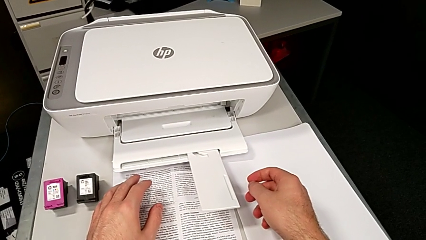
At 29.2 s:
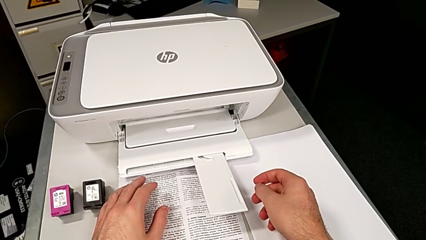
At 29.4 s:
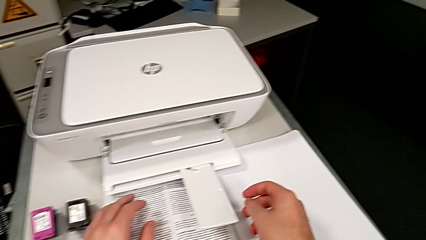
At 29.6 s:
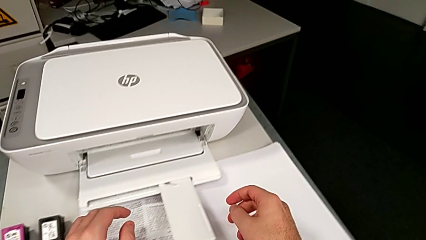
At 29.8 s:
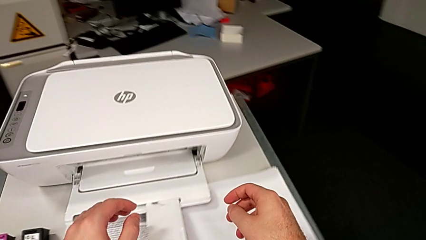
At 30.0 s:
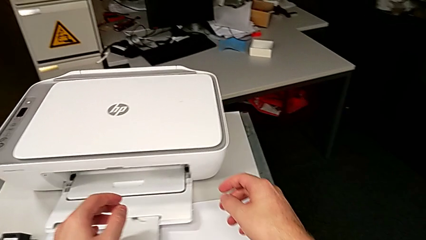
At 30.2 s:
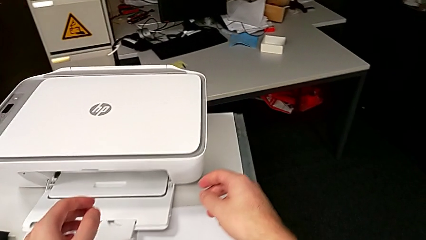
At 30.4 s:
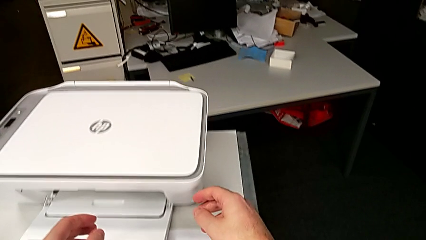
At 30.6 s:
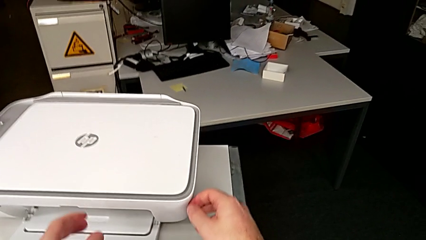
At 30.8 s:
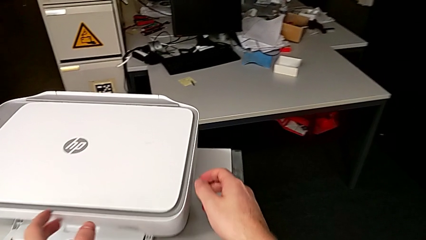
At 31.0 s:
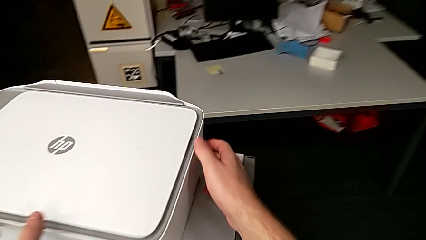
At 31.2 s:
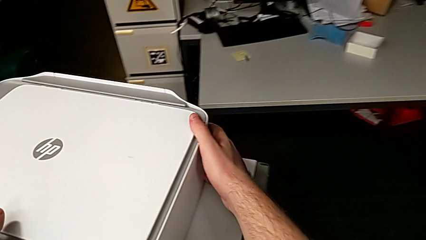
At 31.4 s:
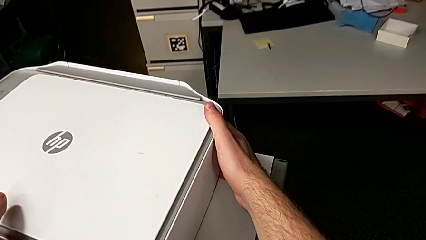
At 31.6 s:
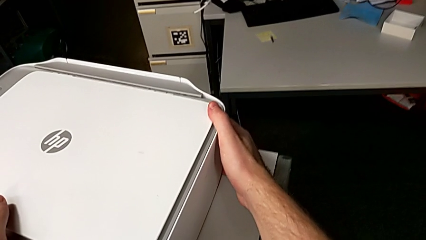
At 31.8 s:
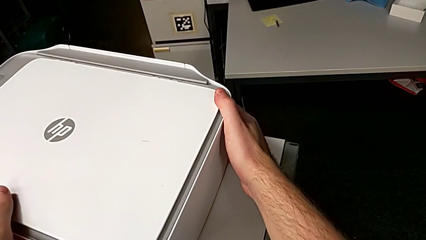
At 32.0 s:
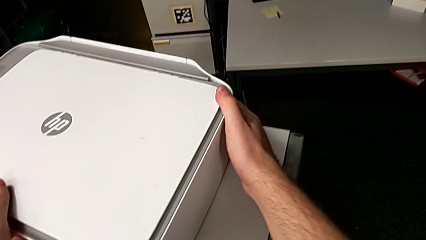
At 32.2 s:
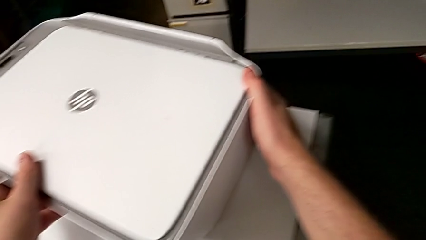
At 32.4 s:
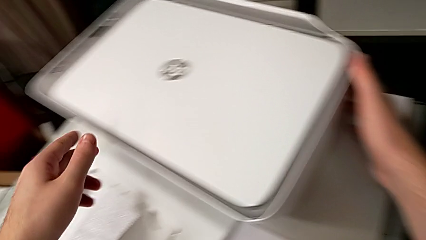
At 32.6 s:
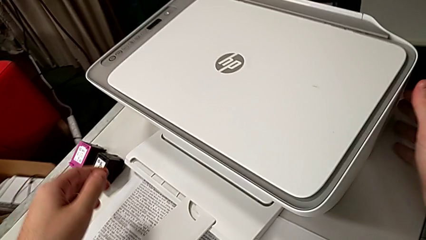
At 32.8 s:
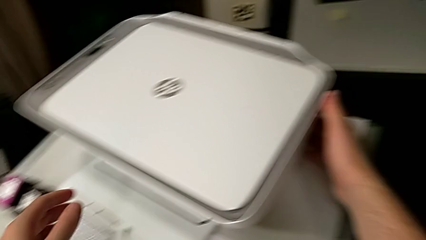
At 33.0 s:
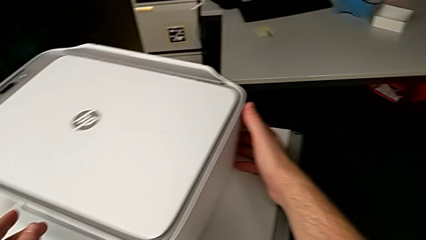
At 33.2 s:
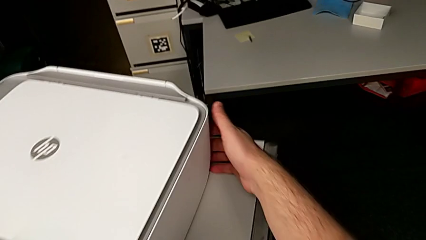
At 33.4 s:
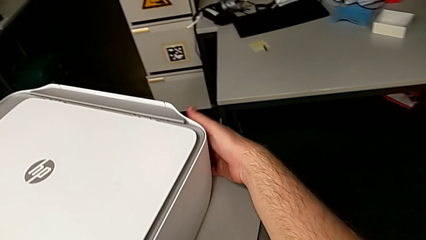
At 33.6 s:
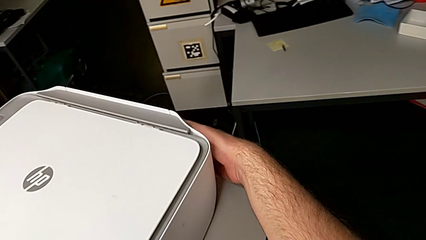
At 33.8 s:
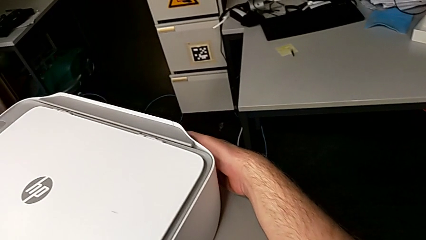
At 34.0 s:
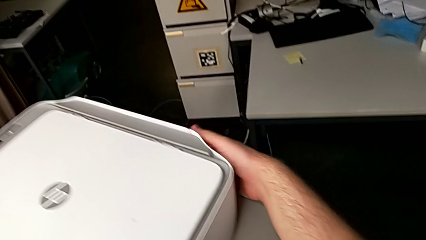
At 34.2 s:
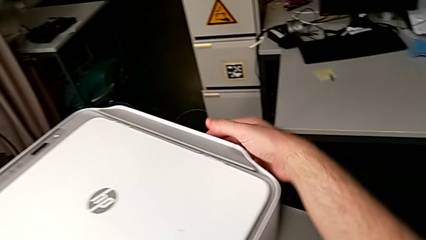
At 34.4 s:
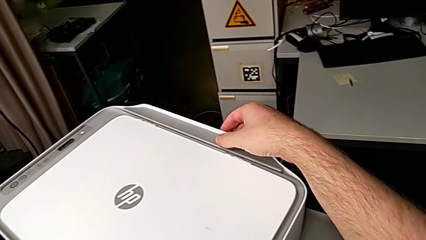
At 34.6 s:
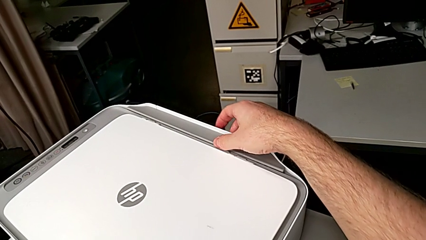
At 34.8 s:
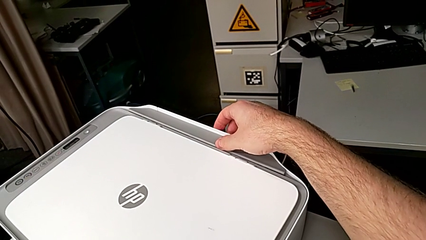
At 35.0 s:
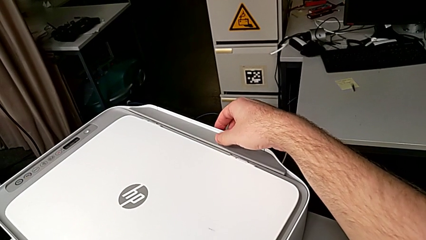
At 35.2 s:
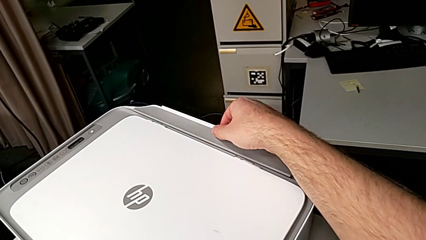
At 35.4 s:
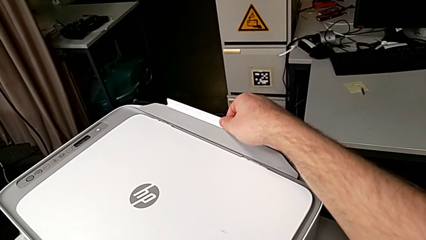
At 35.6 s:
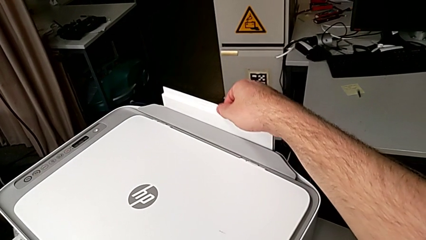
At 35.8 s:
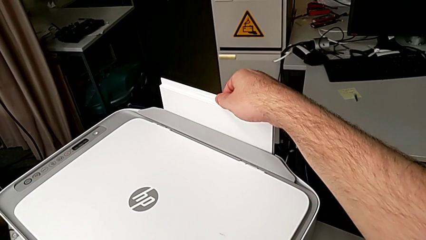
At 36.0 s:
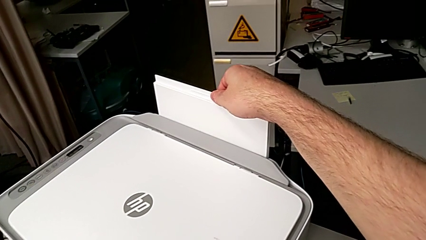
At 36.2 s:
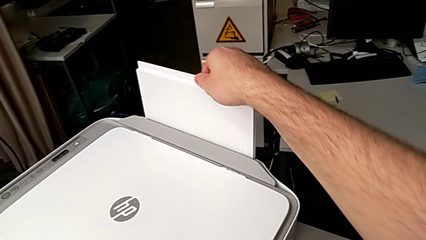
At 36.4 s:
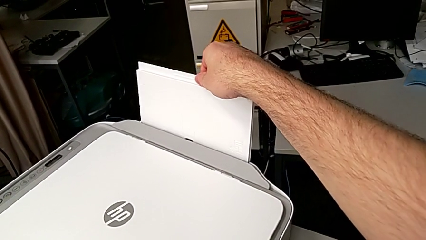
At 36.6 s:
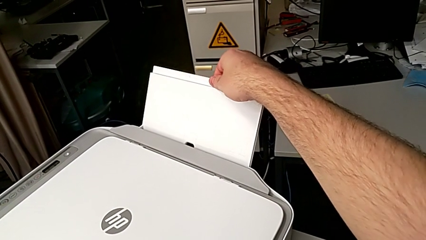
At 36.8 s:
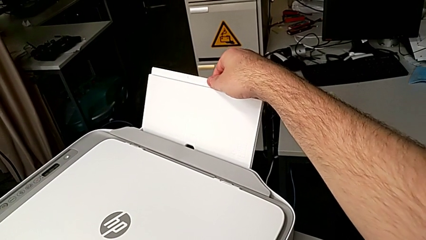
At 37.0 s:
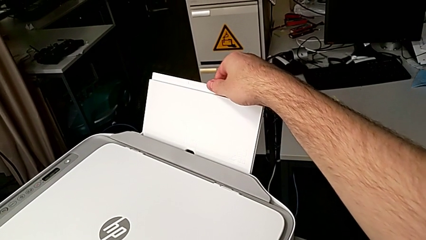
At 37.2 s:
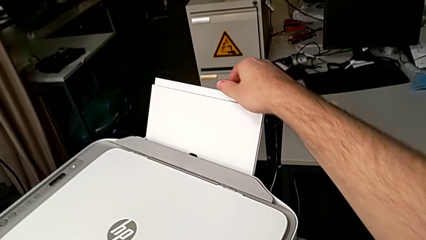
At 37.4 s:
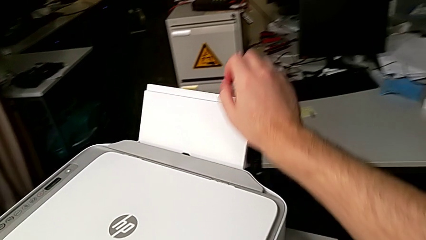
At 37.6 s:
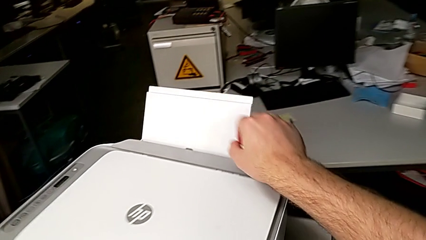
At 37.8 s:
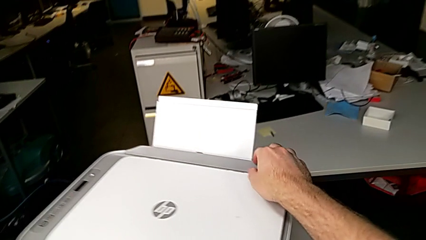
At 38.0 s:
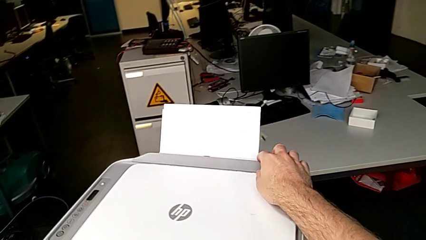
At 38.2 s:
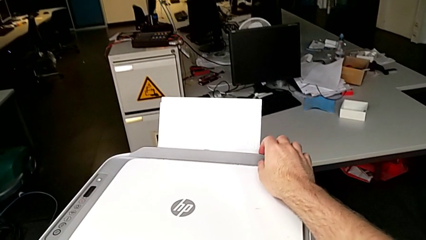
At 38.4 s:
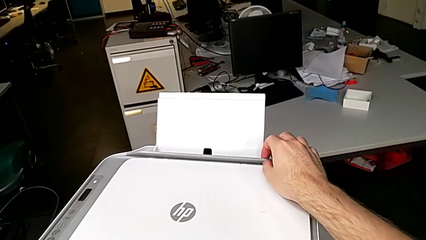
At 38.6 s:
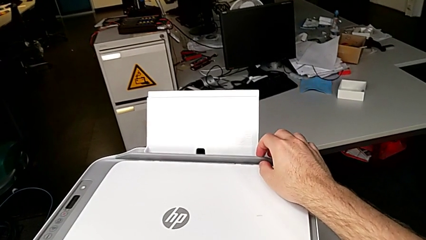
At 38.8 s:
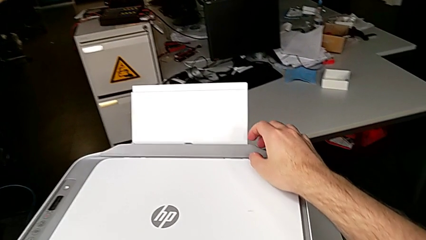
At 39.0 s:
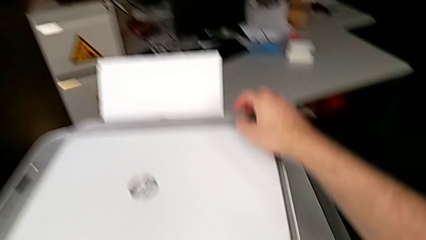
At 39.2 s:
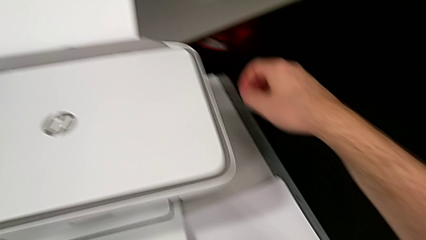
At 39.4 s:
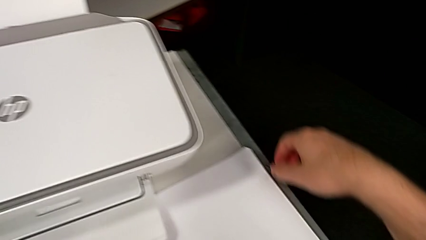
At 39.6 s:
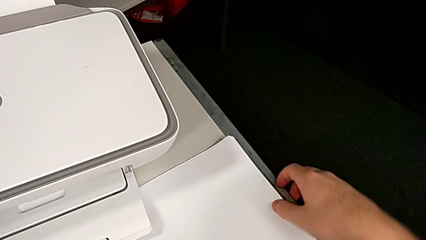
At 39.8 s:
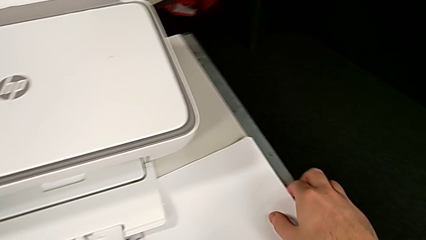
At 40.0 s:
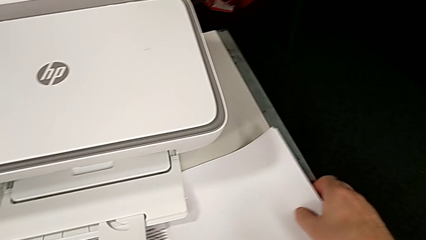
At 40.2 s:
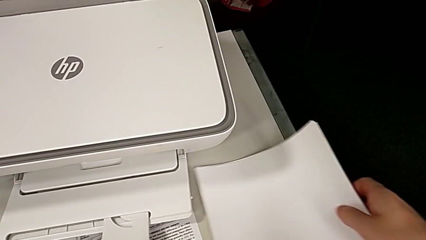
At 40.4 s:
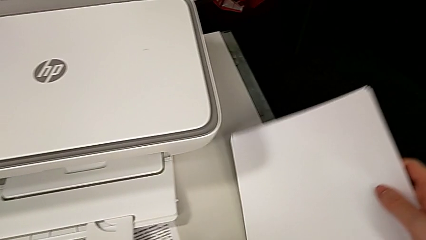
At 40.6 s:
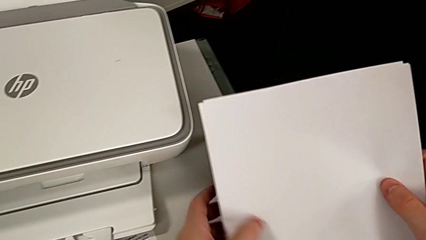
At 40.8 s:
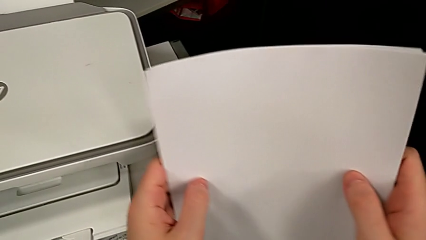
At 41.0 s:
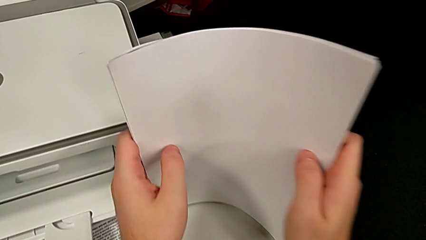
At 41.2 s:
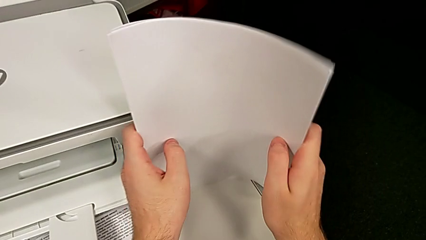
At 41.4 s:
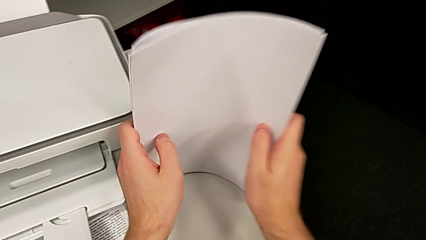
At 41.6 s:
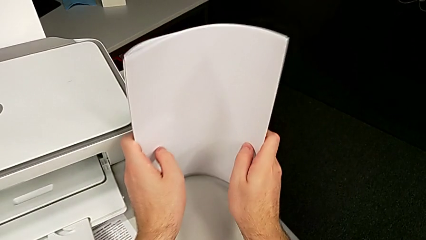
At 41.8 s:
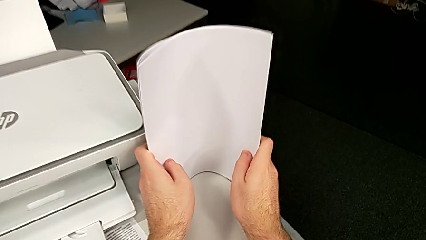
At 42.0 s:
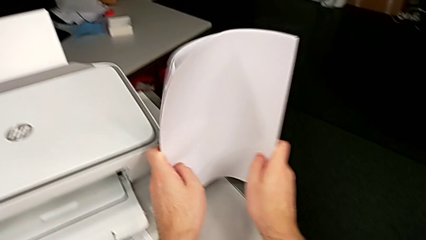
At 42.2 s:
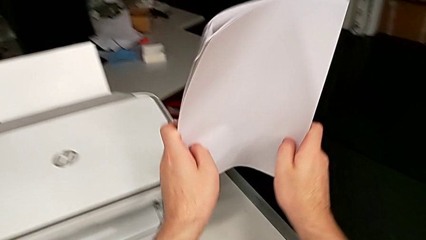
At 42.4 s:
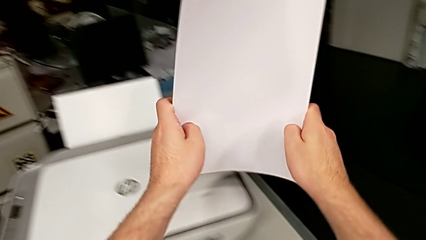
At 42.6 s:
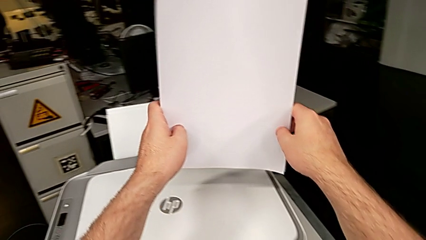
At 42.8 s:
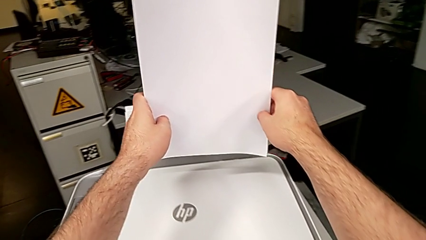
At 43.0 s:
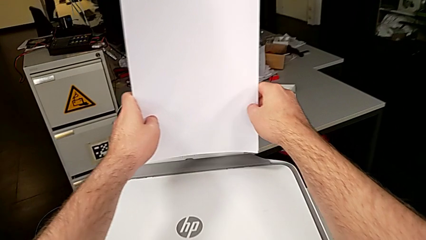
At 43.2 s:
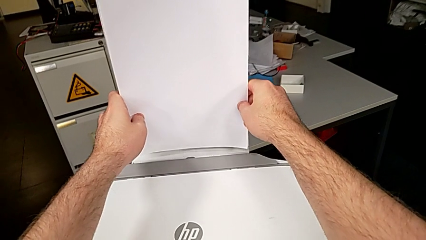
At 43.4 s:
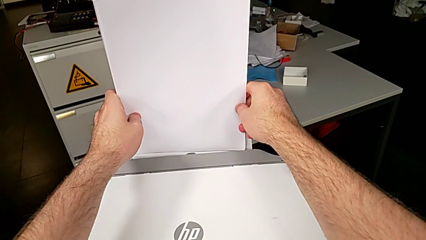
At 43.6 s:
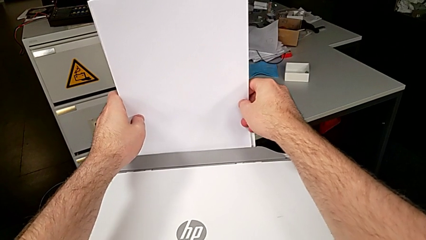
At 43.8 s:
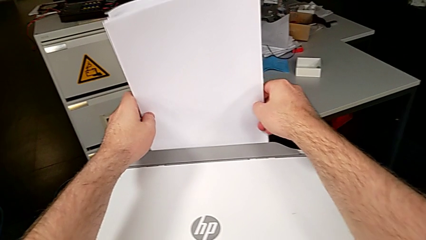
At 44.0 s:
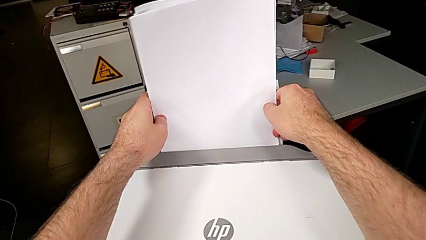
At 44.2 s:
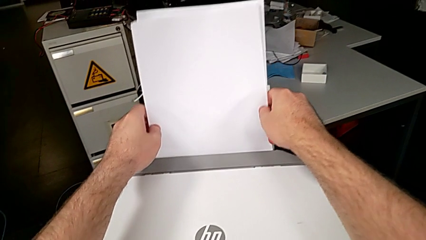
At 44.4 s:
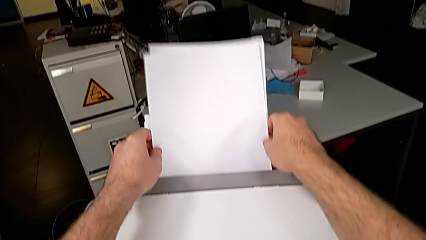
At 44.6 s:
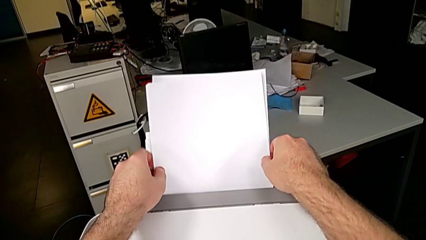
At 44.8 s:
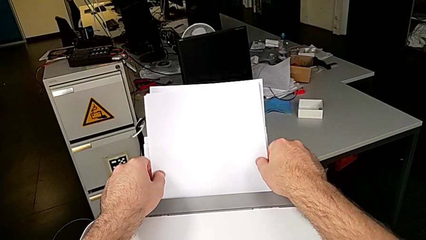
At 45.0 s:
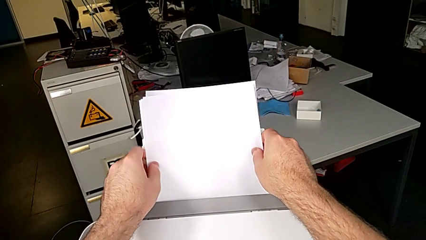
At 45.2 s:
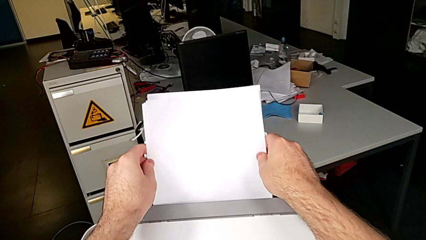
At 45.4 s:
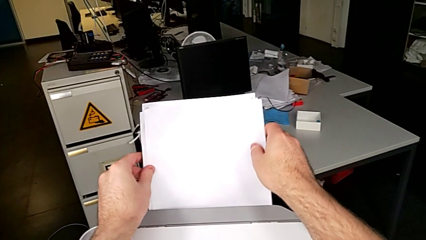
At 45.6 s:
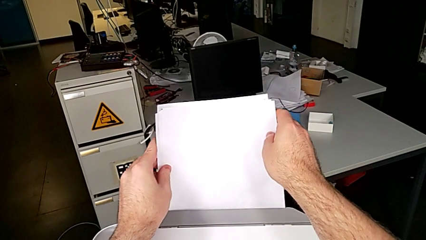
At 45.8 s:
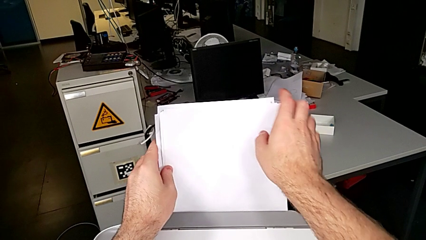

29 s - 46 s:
The camera wearer is loading a stack of papers. They rotate the printer, inspect it, pull the paper tray, inspect the gray tray shield, grab the paper stack, align the paper tray and insert the paper stack.
